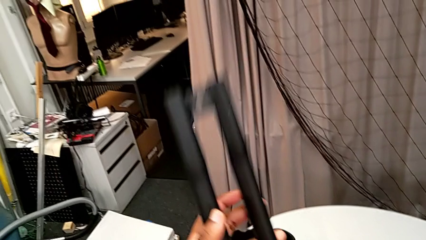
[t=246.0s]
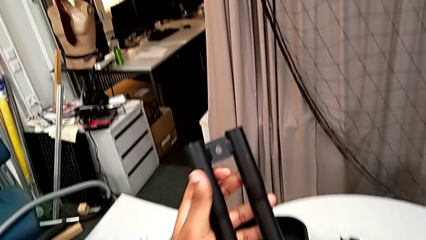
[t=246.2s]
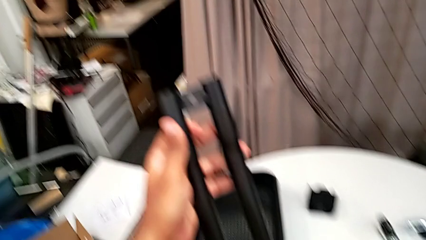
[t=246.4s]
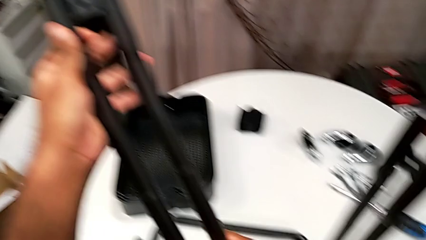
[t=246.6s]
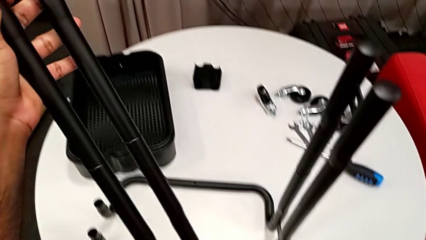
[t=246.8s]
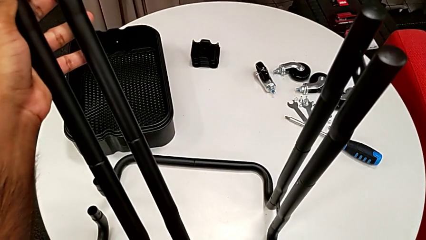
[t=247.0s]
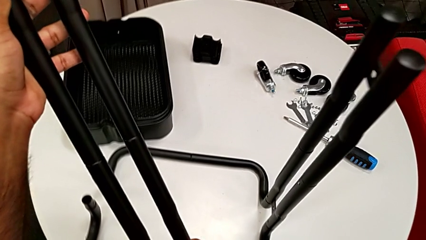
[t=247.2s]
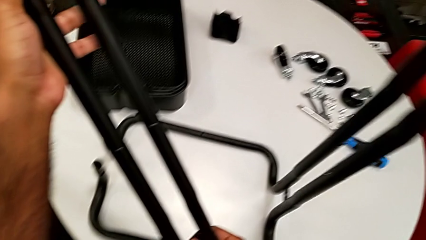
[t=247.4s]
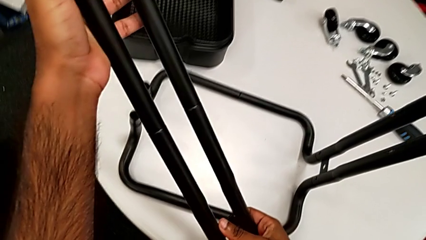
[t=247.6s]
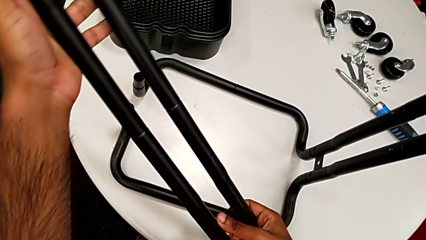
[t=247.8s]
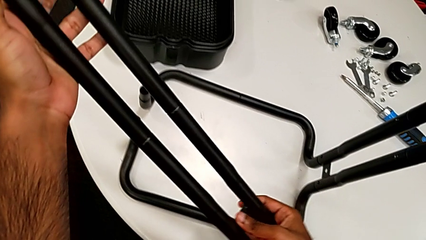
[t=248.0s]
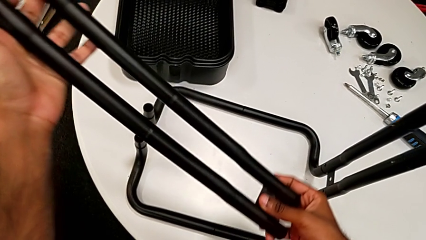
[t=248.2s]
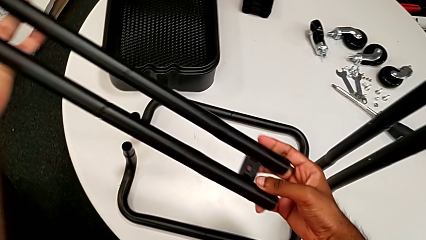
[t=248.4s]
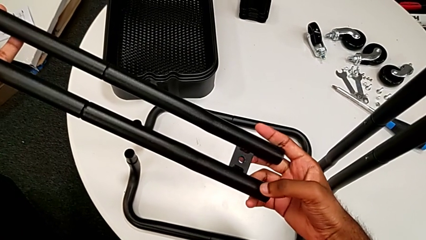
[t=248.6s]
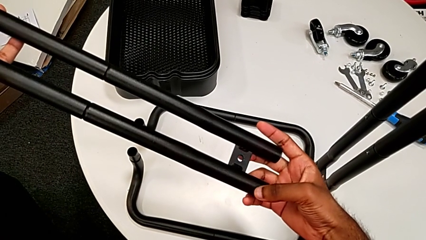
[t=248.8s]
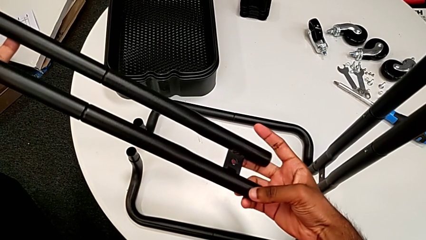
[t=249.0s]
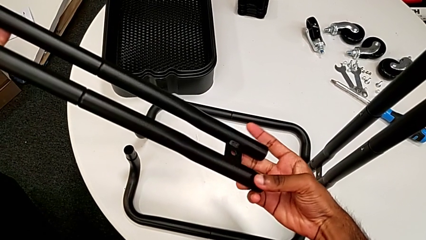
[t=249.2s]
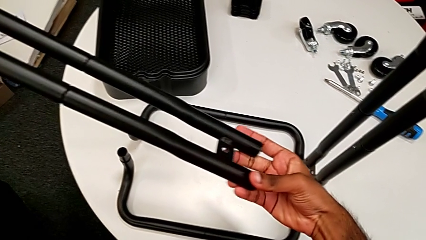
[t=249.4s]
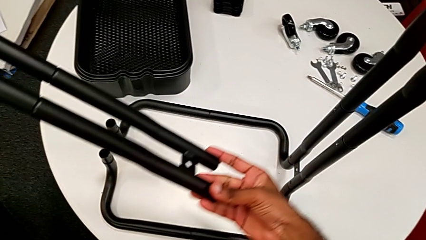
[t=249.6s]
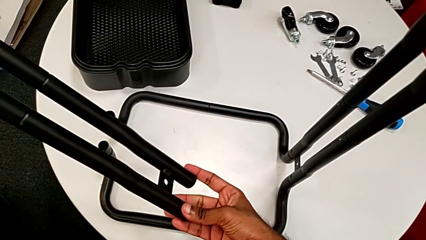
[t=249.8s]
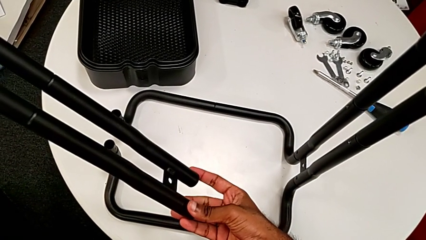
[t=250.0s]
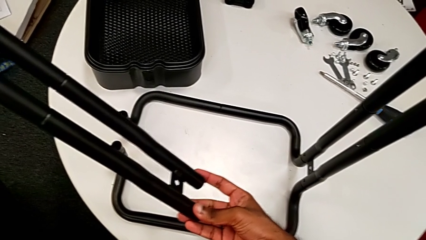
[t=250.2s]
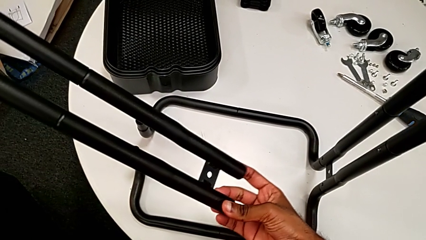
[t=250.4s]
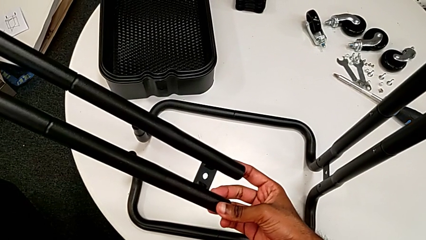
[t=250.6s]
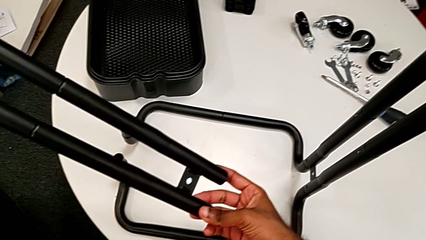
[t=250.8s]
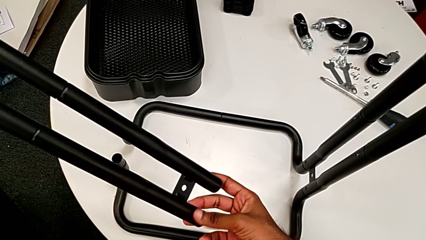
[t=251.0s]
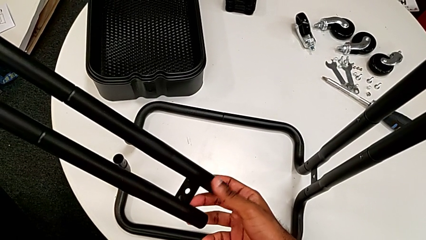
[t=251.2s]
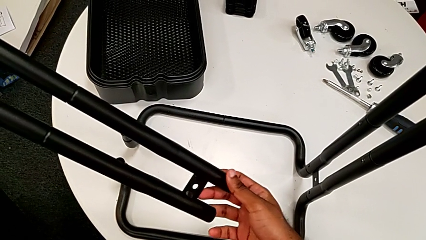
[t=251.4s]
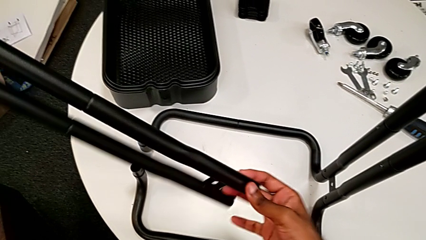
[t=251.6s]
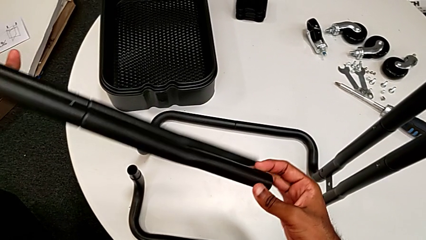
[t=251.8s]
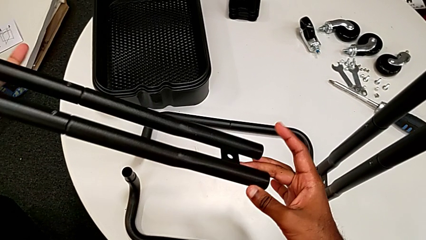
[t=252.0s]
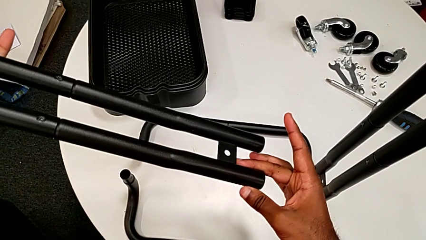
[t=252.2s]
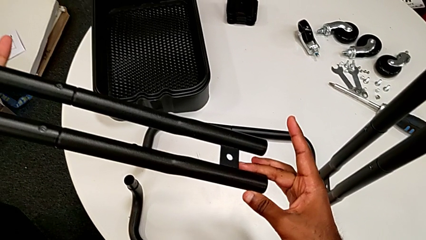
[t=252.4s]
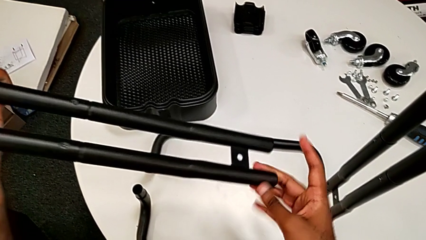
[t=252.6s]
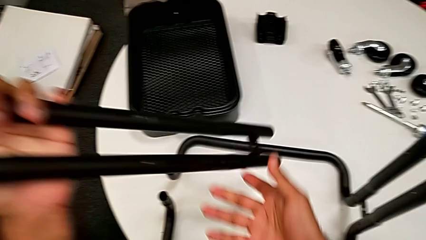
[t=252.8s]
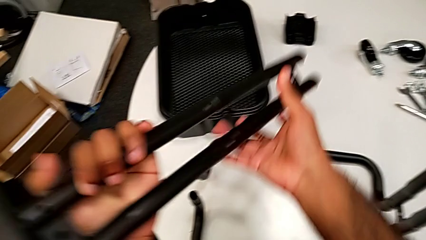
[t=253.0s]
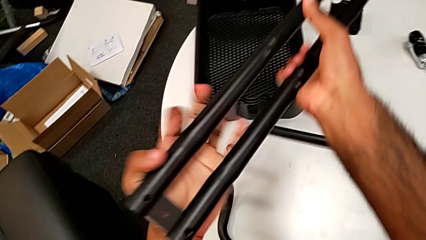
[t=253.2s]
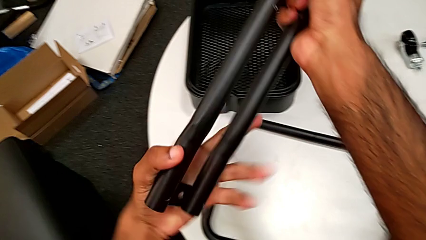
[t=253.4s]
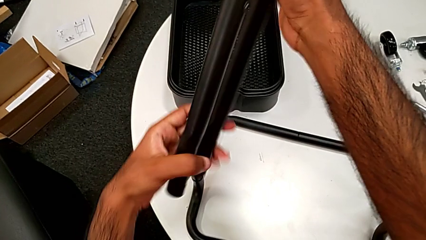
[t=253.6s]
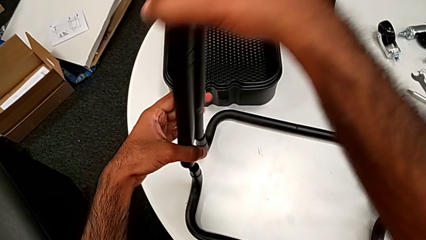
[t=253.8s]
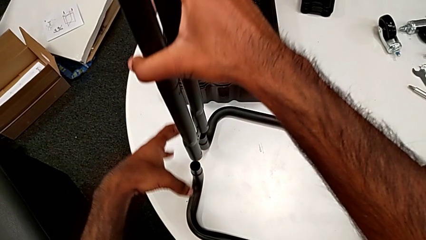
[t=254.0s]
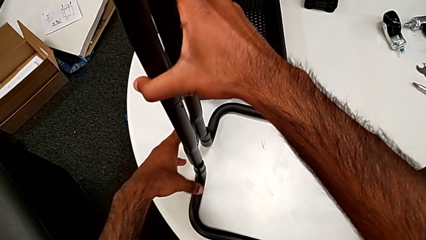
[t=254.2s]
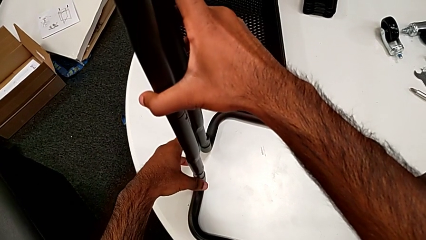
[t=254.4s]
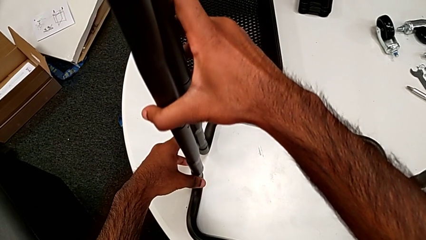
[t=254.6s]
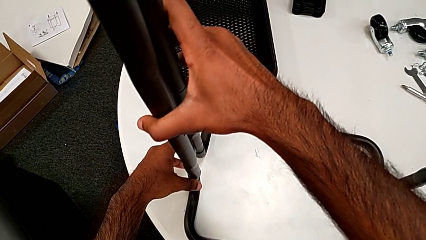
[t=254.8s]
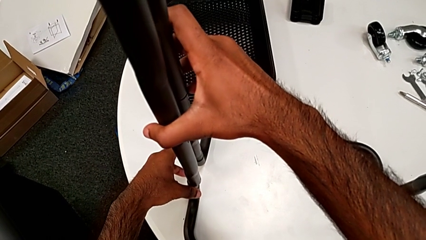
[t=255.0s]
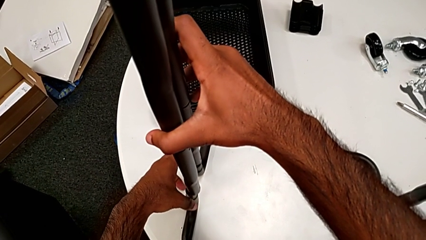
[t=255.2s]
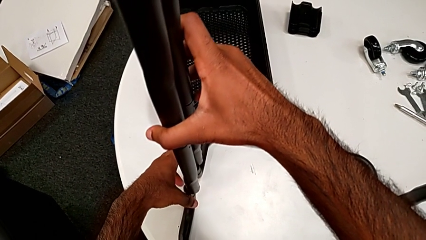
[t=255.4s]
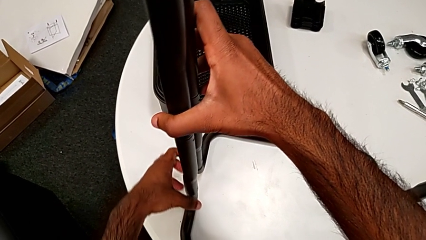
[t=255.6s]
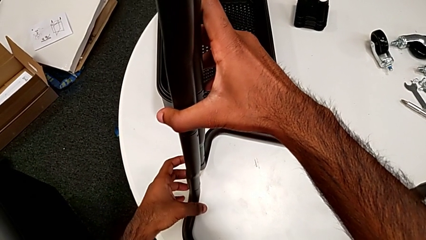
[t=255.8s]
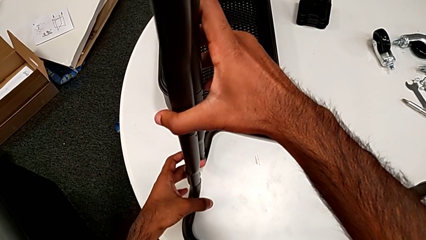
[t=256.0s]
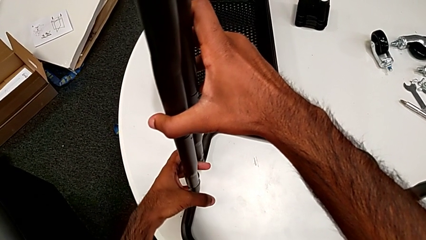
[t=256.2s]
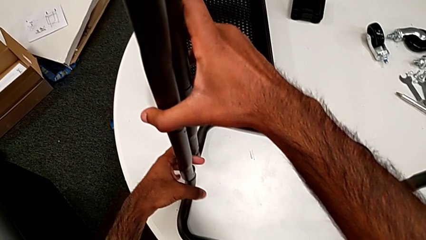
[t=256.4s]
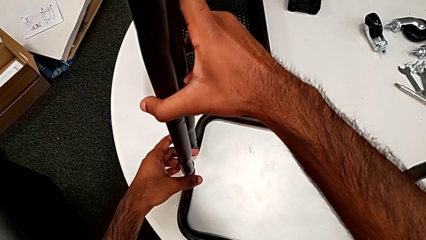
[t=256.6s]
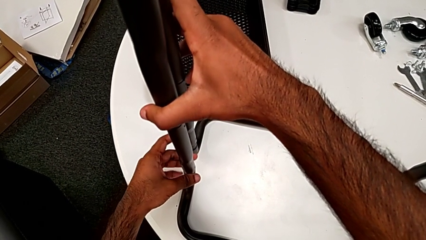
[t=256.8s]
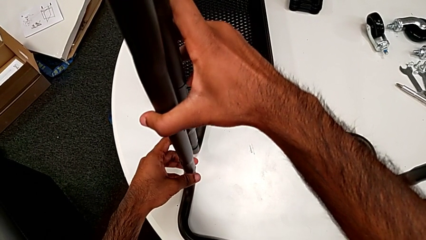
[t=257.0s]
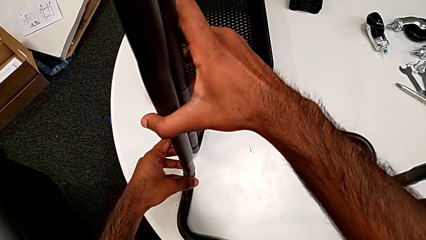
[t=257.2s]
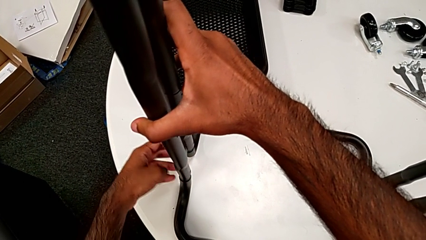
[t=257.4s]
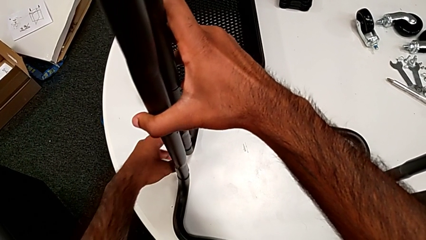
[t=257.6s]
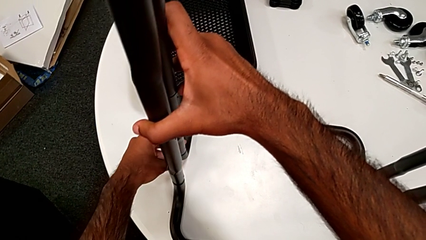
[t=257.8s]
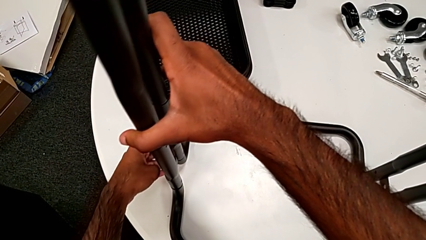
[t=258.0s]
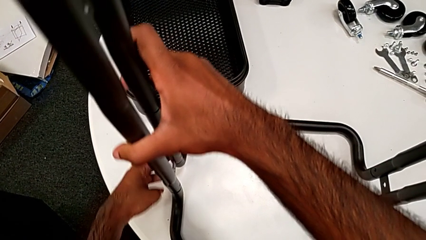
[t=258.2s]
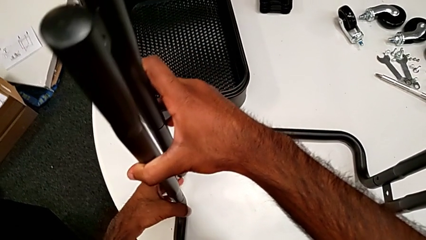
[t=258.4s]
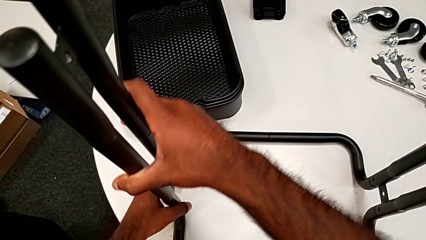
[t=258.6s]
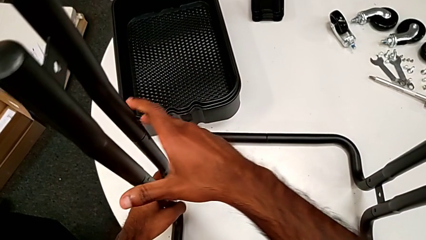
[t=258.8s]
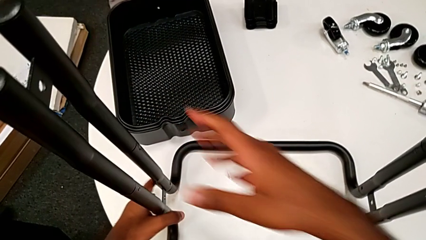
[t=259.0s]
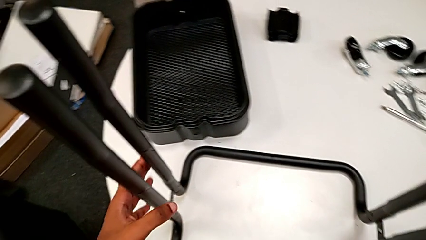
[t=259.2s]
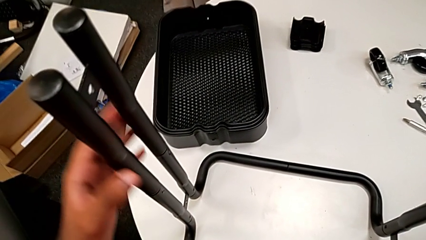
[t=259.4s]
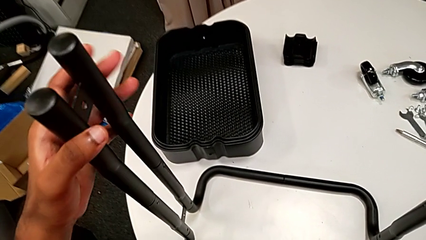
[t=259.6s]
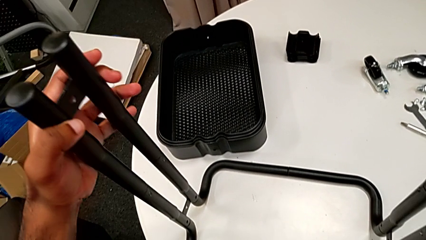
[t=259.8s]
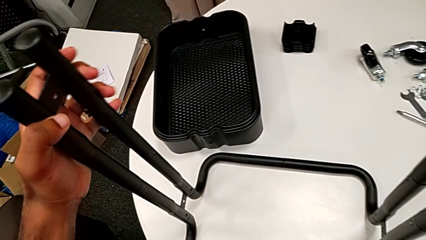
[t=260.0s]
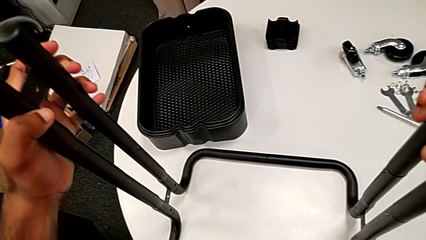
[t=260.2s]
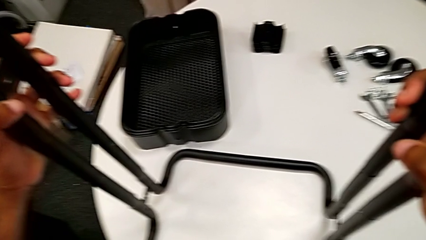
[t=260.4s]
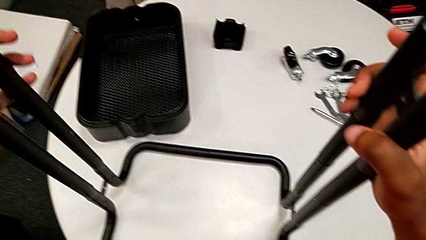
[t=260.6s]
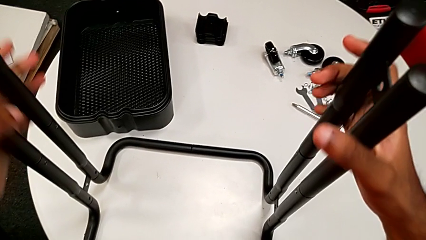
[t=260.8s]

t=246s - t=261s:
The camera wearer is inserting the side bars into the base frame. They keep inspecting the second leg, flip it and assemble it.

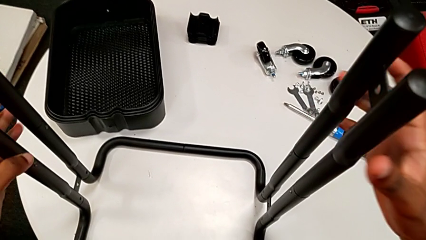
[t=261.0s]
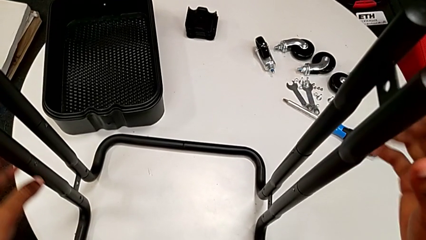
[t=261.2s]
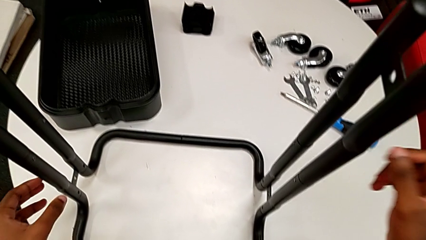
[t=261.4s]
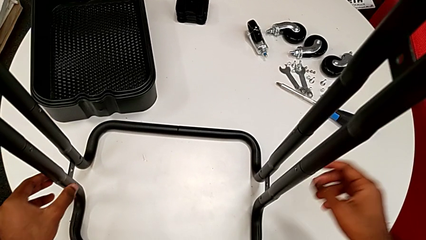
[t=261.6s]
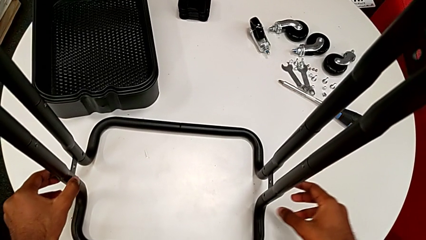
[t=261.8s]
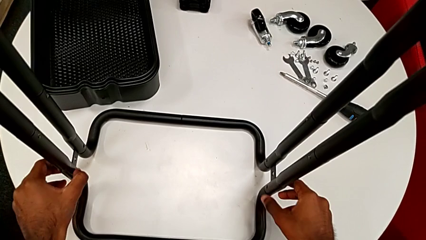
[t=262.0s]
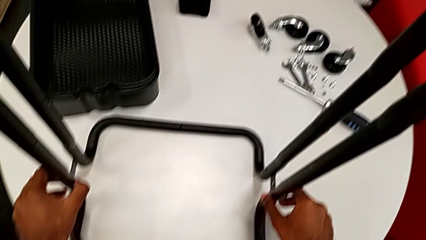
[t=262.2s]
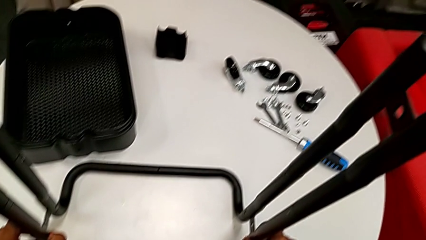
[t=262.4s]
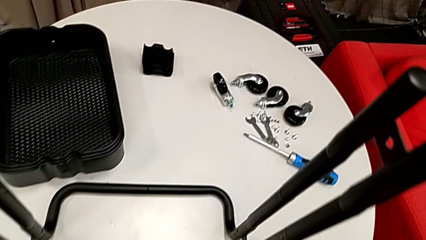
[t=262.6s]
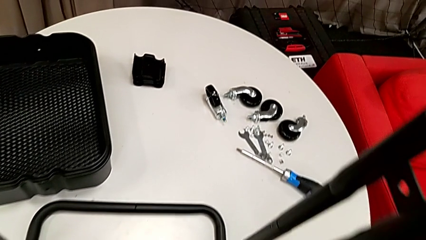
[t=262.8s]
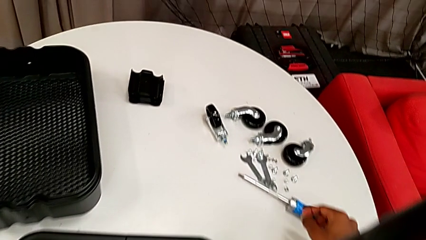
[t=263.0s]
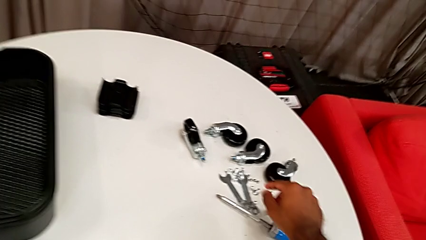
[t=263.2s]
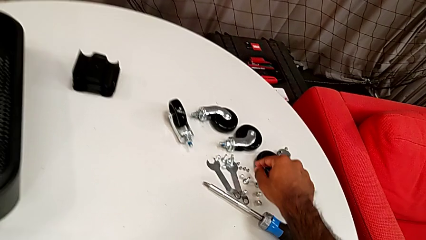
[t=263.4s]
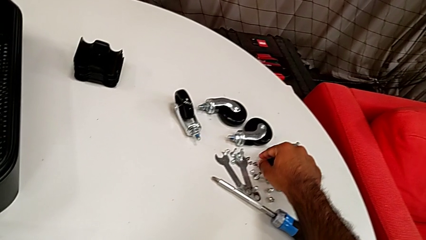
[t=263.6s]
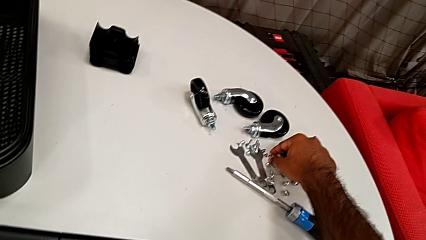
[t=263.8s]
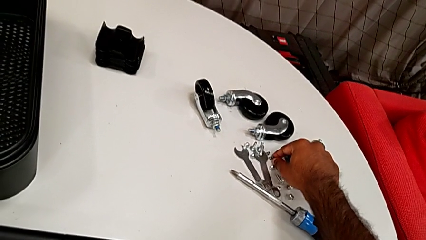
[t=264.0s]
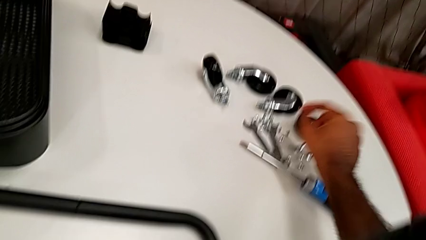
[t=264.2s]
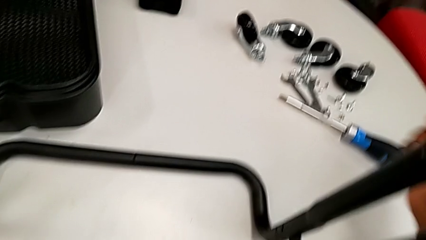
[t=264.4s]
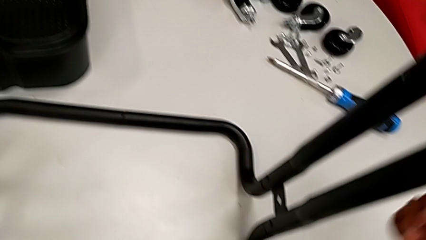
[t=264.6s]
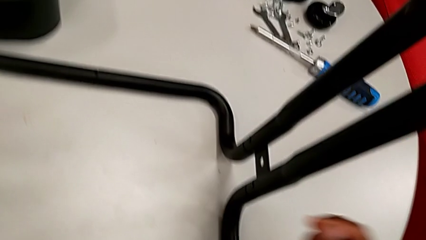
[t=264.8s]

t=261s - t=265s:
The camera wearer is assembling the sidebars to the base frame. They approach the screw and grab the first screw.
